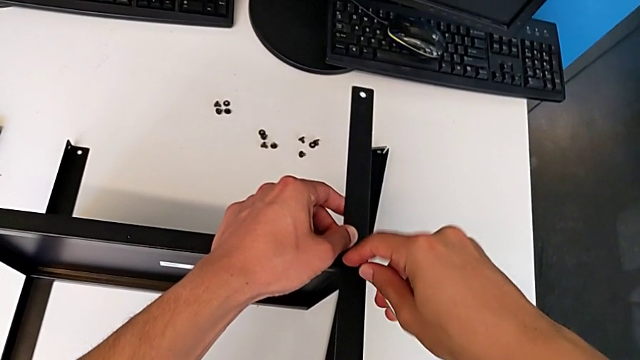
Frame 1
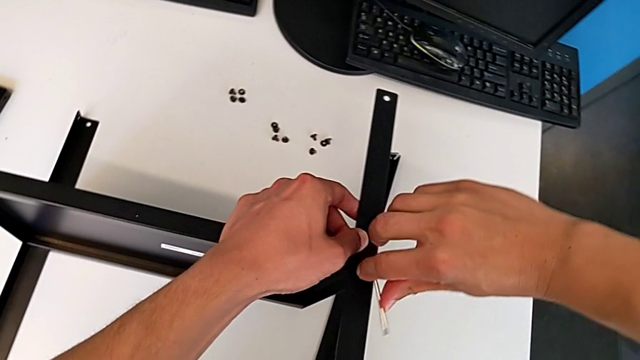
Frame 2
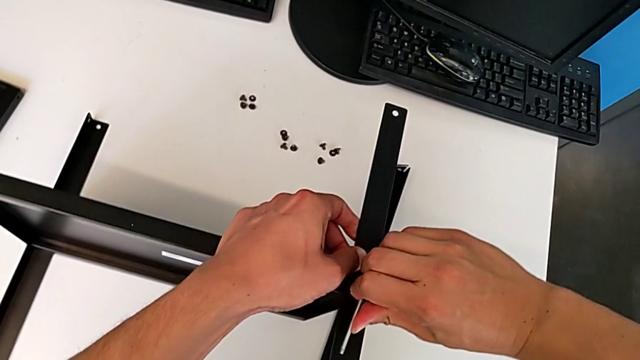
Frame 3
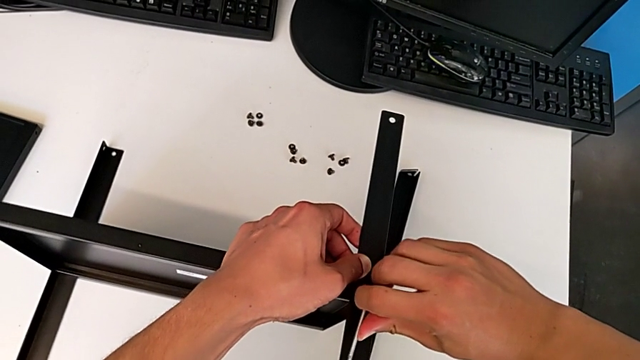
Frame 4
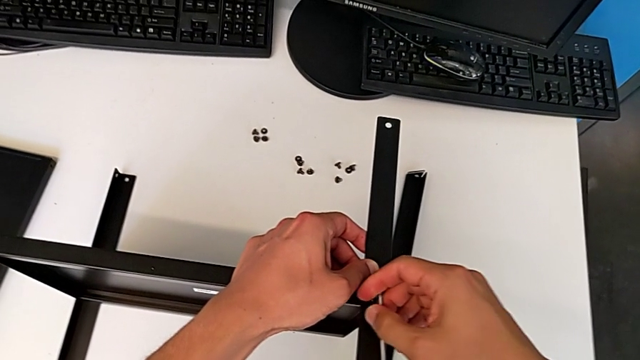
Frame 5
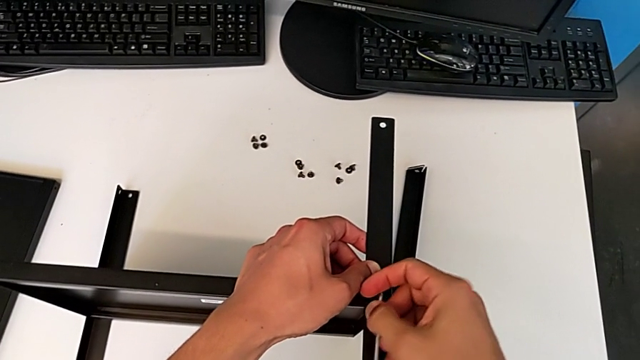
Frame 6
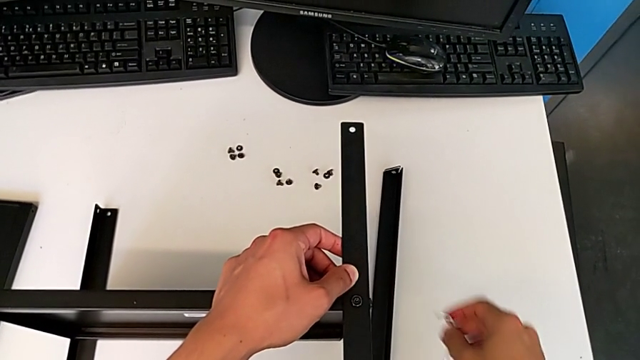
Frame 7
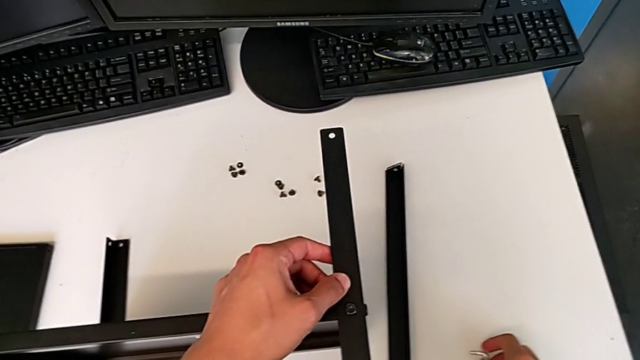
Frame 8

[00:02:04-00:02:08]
The camera wearer is assembling the second leg of the shelf. They screw the second hex socket head and lift the Allen wrench.

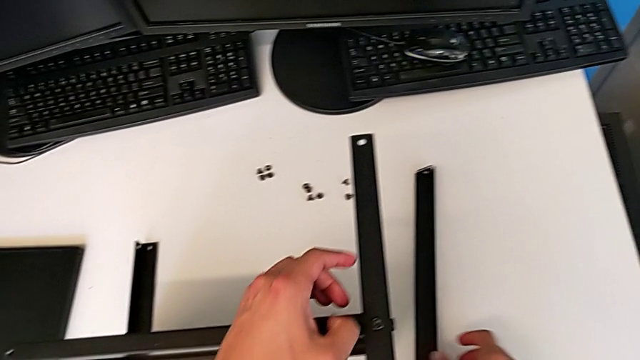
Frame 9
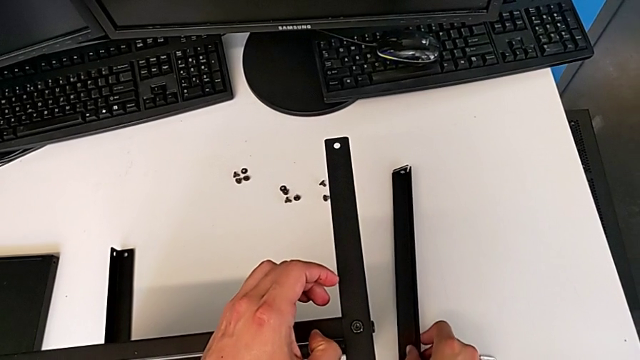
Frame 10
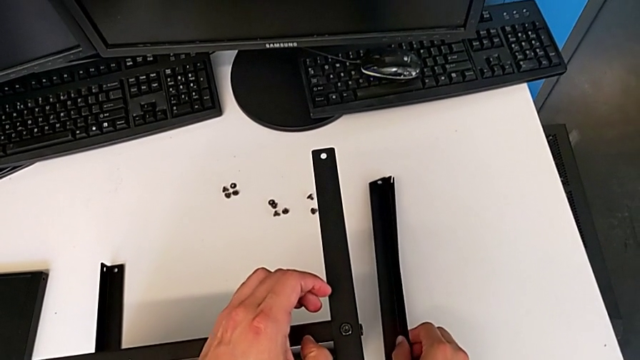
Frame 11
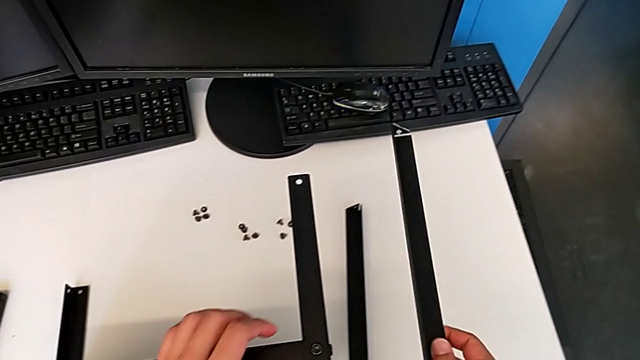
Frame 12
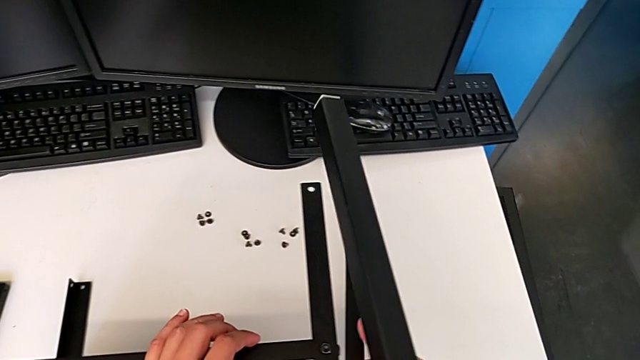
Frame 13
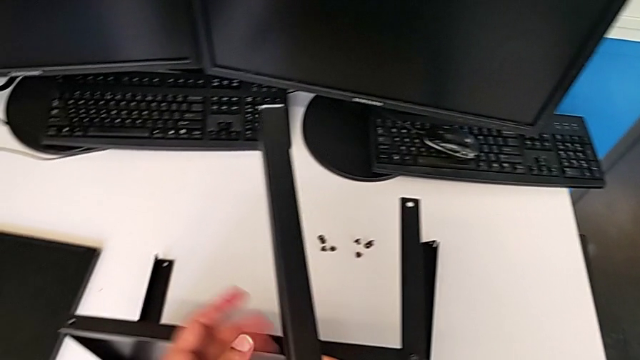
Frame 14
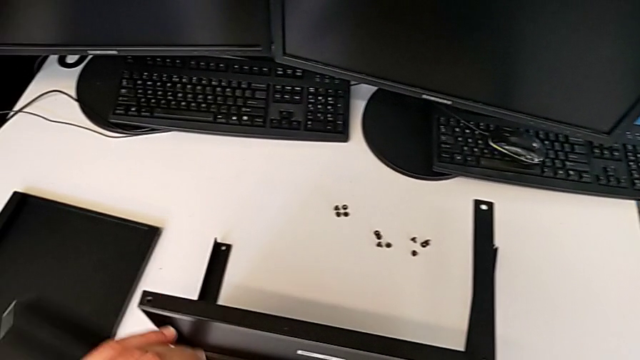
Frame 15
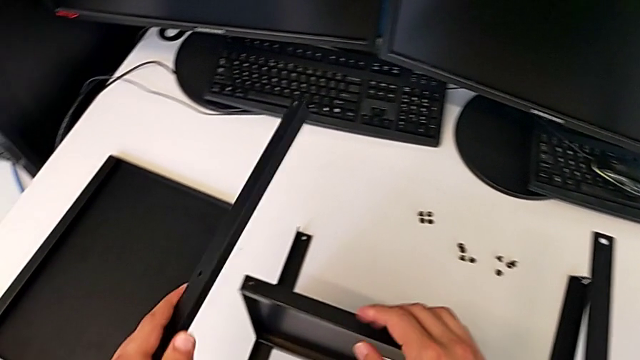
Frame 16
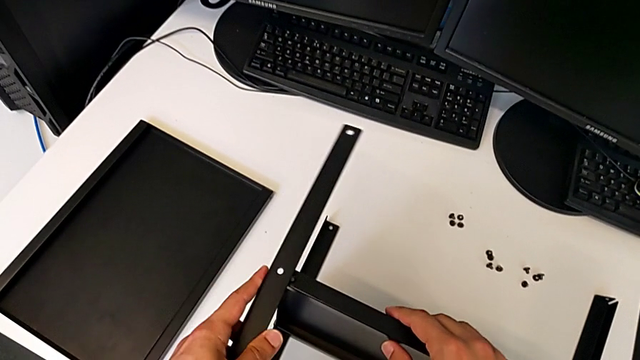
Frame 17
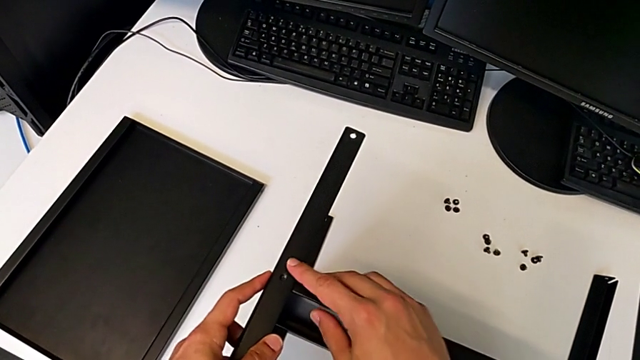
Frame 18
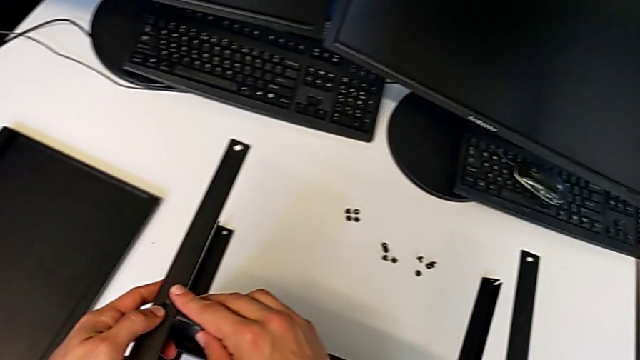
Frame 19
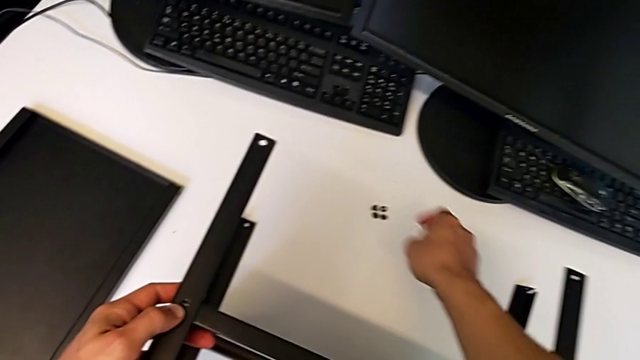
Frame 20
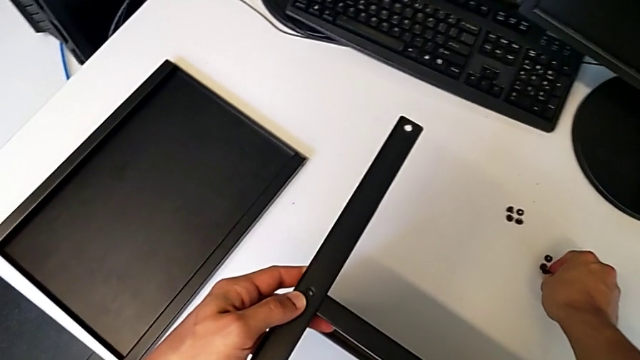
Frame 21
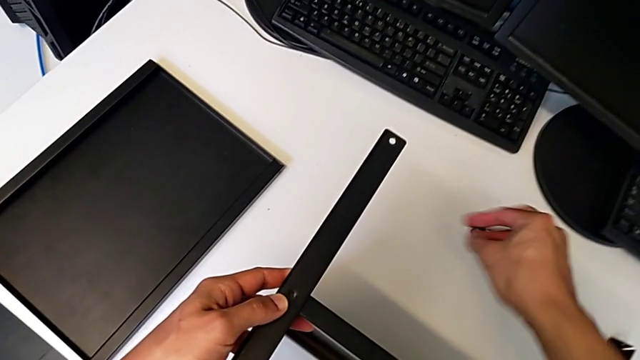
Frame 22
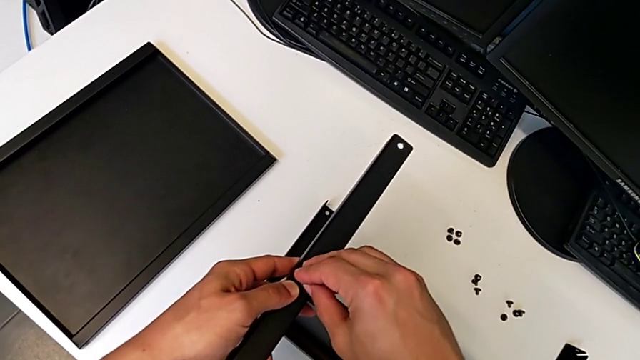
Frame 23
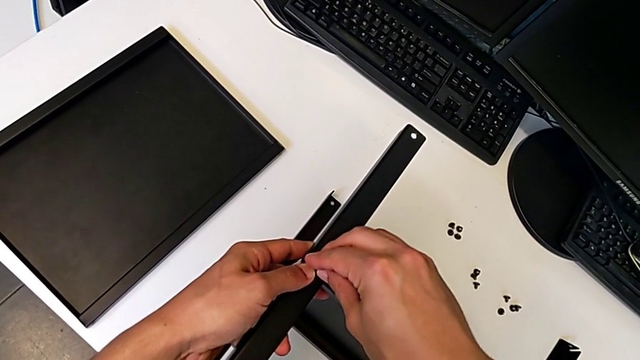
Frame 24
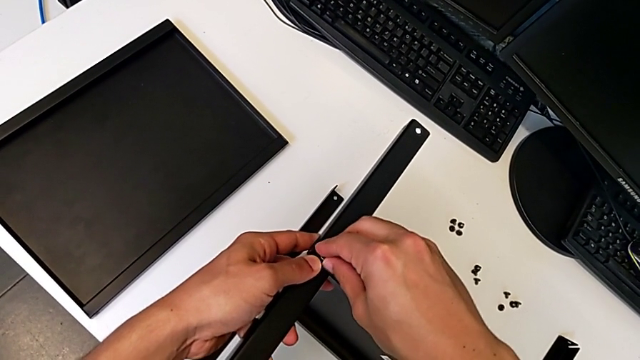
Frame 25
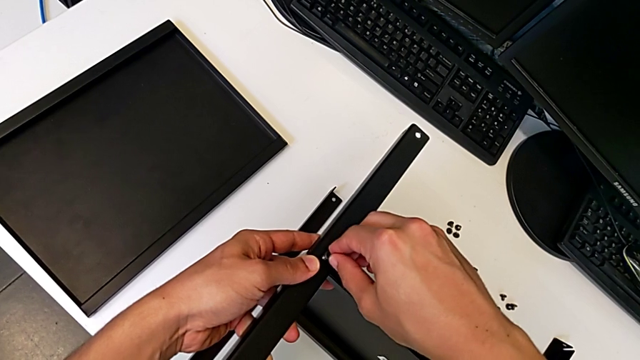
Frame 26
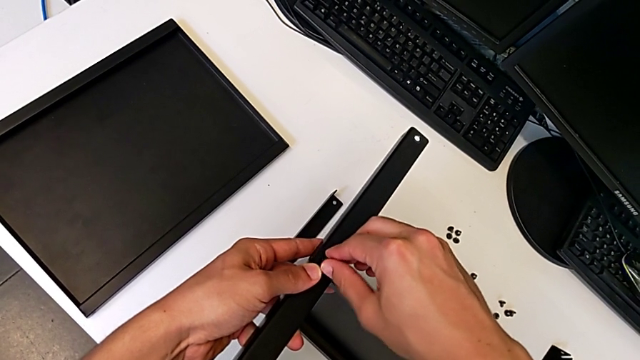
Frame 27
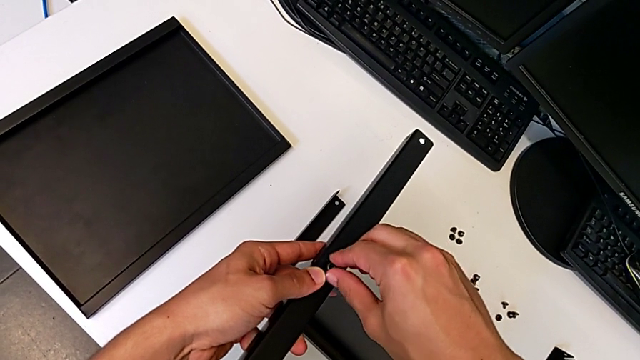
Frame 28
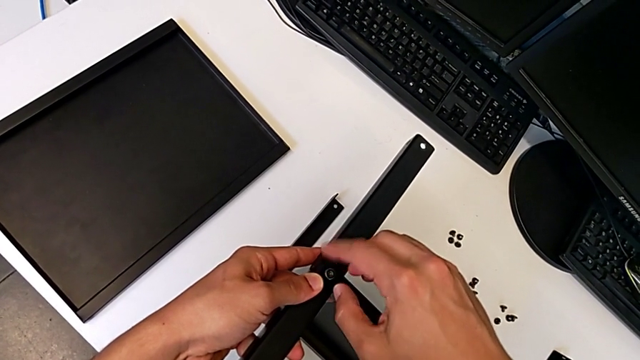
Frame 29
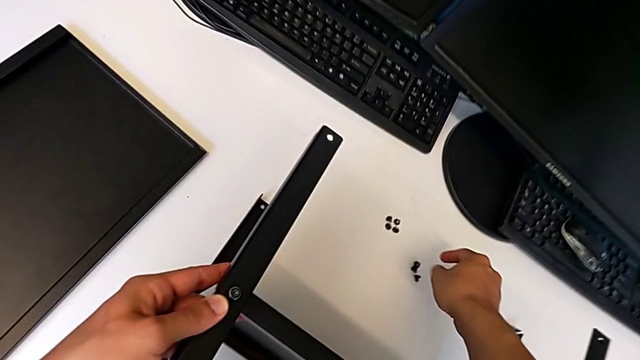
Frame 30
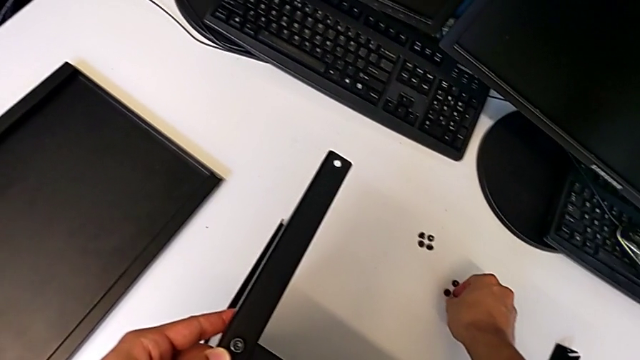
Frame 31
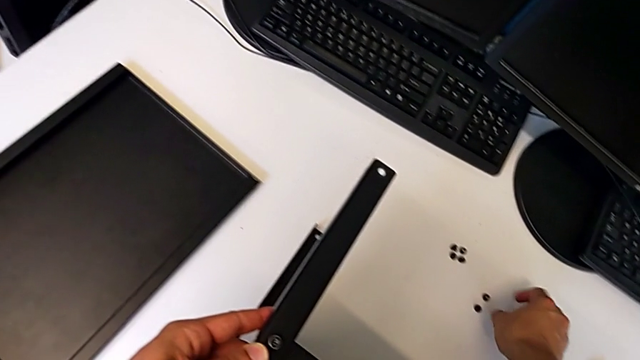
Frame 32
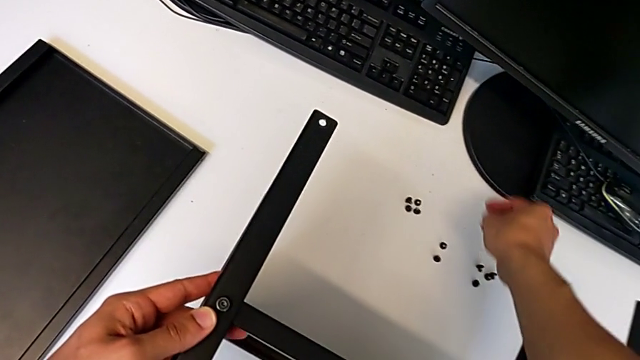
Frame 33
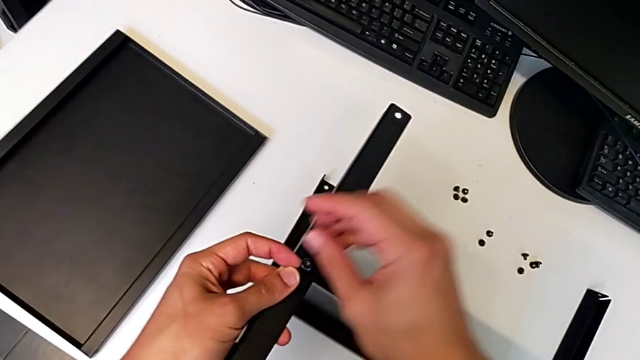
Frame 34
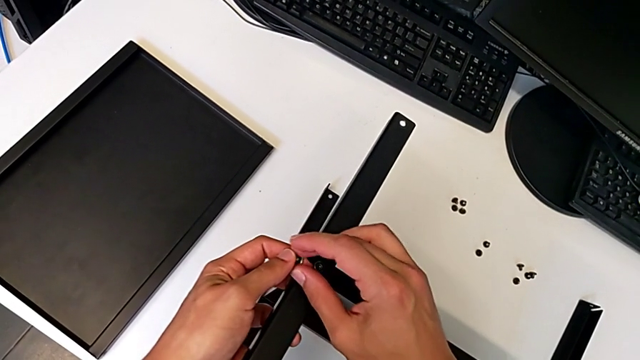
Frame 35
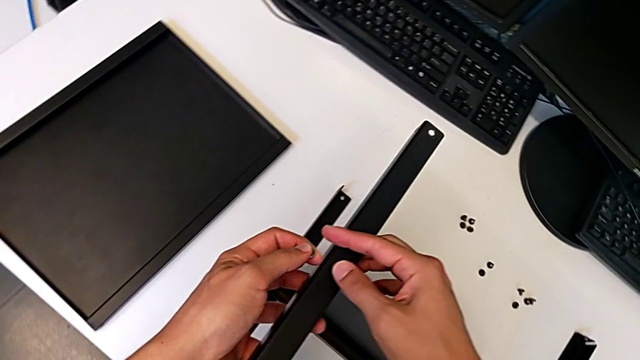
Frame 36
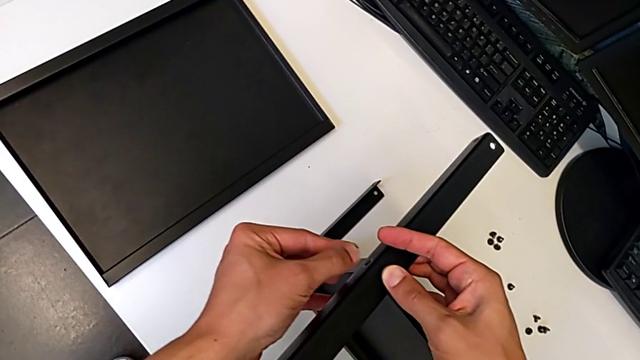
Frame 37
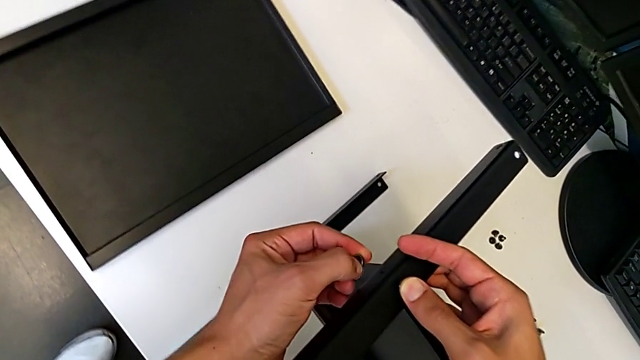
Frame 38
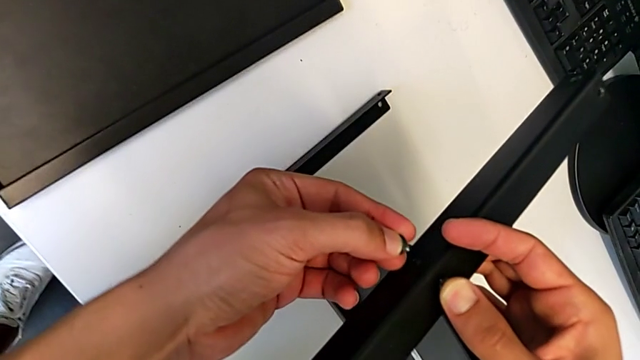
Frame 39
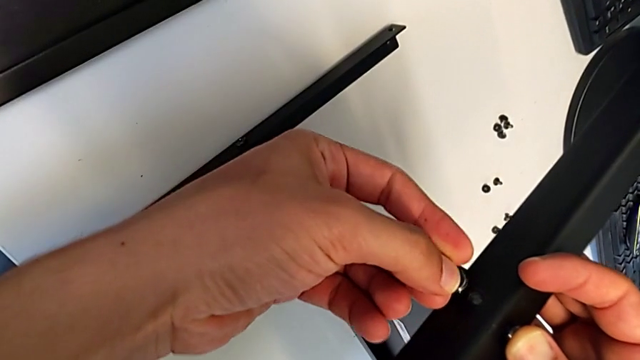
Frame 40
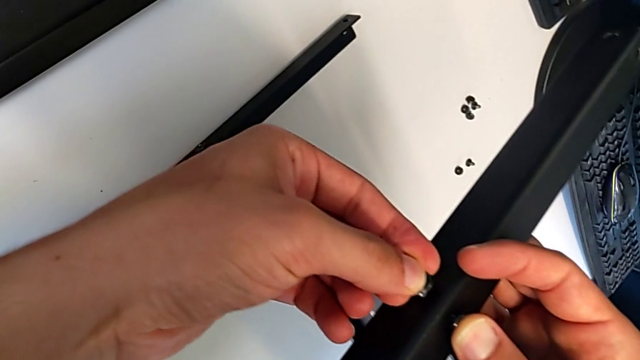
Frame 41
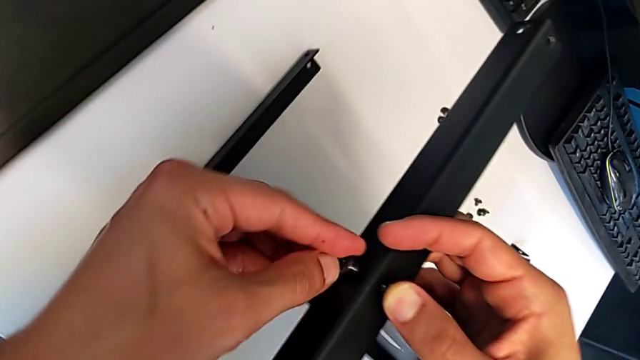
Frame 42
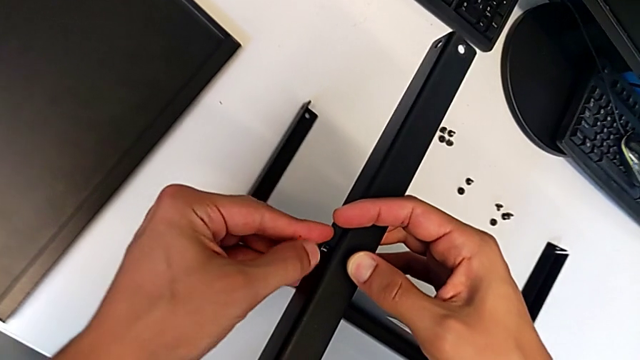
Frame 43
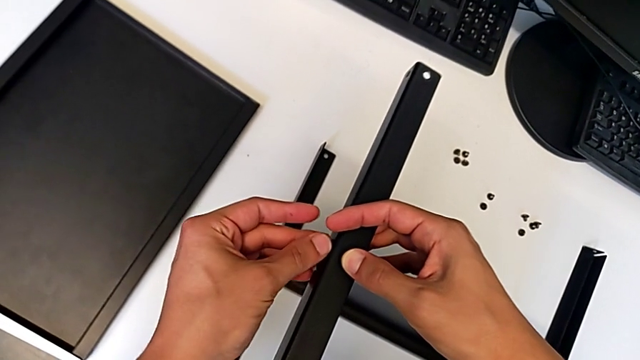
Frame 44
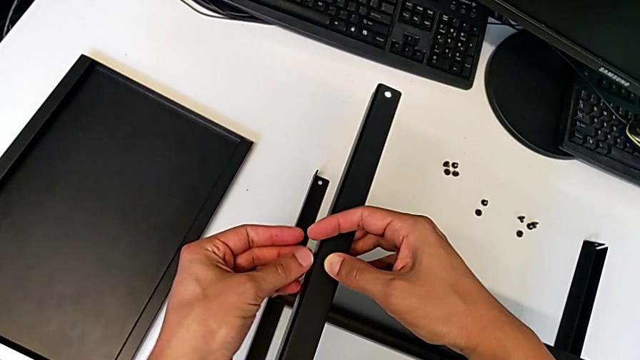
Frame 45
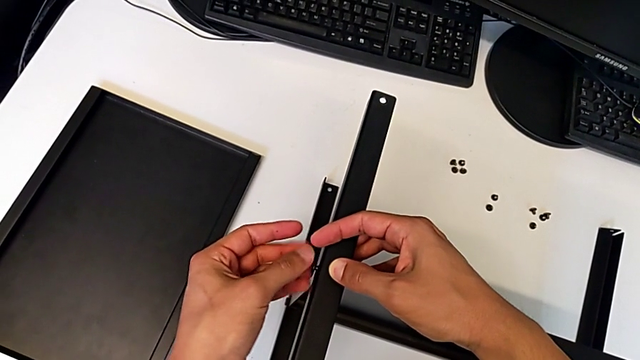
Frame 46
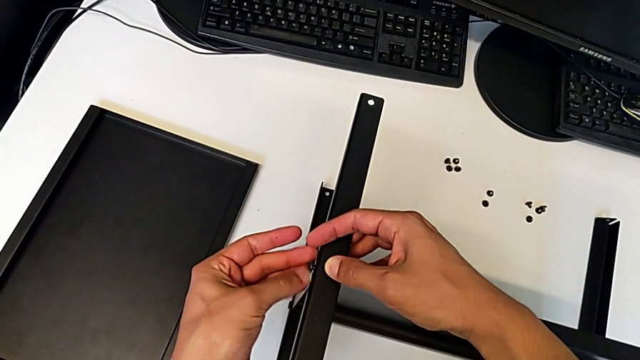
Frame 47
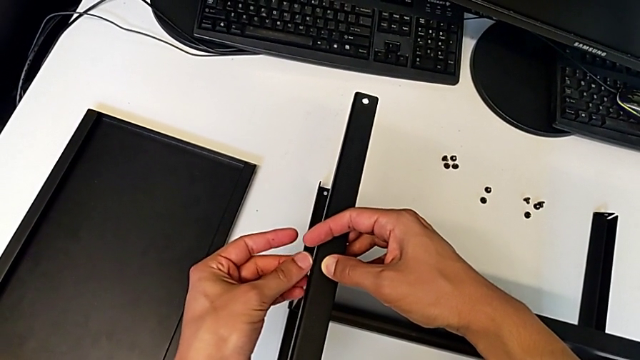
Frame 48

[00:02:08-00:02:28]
The camera wearer is assembling the third leg of the shelf. They grab the third leg, align it, grab the first hex socket head, insert it, screw it, grab the second hex socket head, insert it and screw it.
